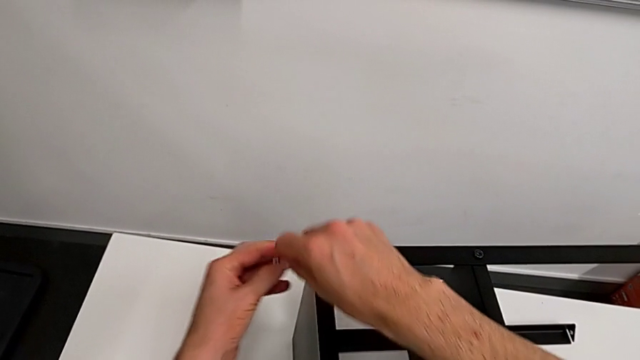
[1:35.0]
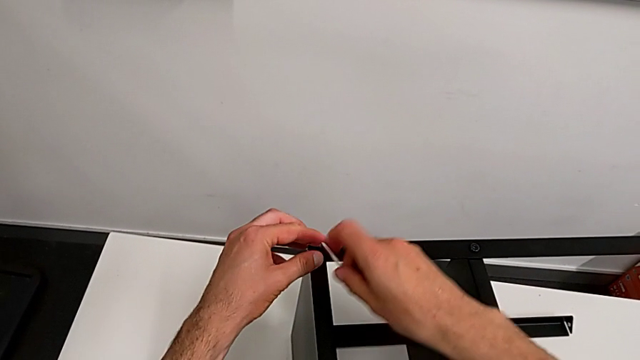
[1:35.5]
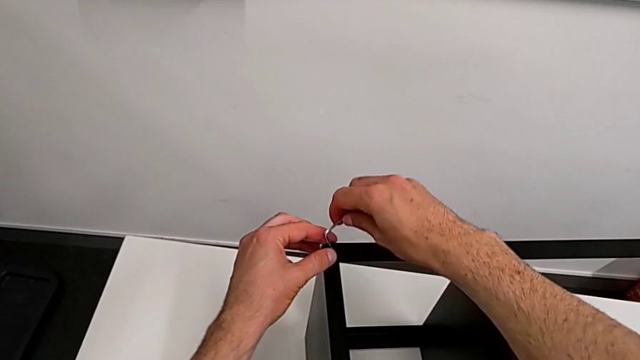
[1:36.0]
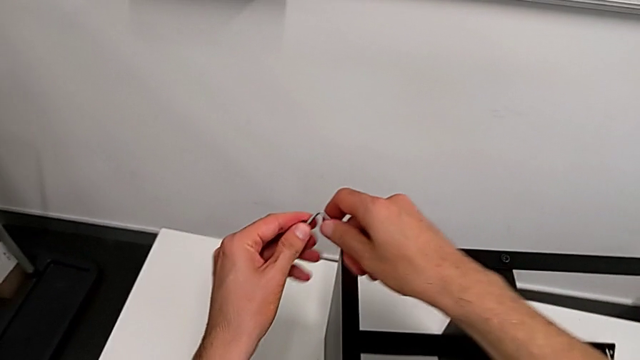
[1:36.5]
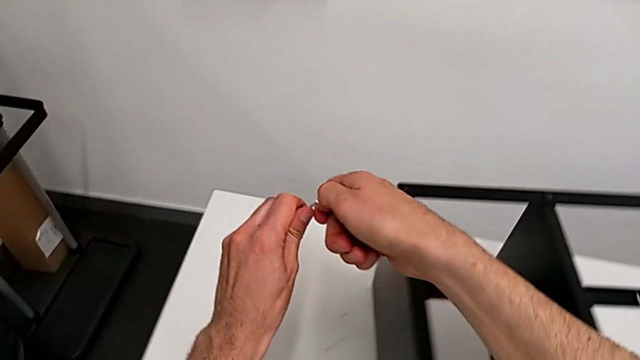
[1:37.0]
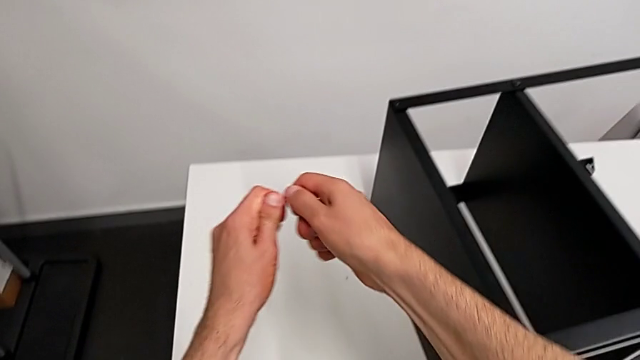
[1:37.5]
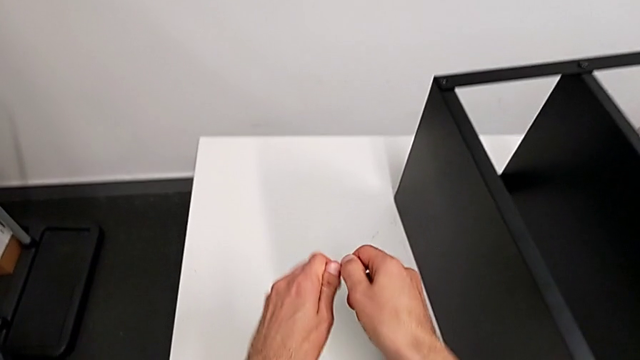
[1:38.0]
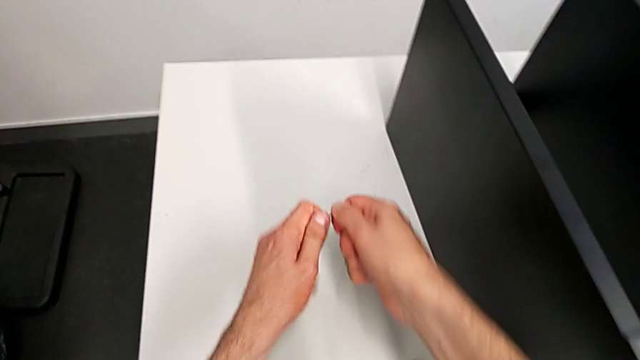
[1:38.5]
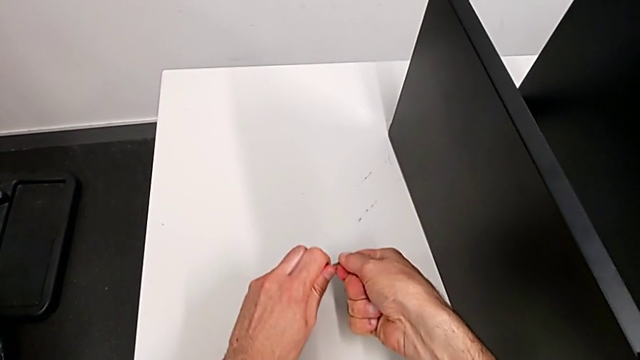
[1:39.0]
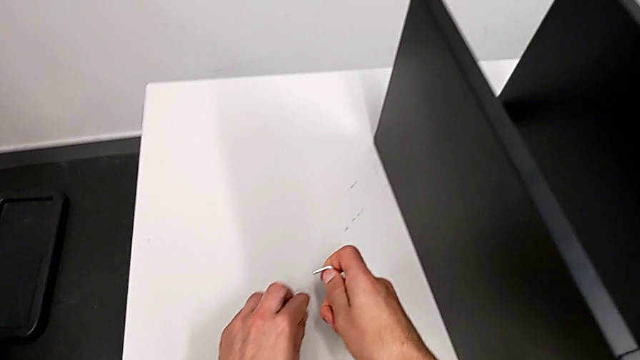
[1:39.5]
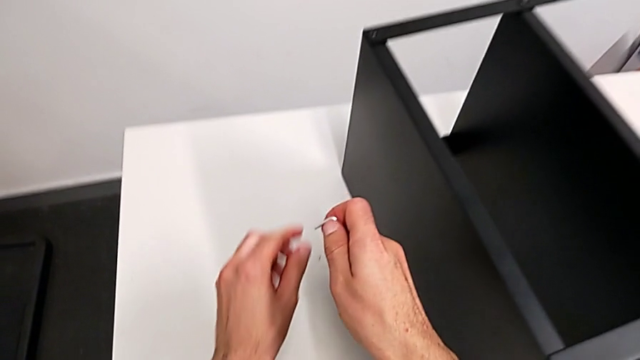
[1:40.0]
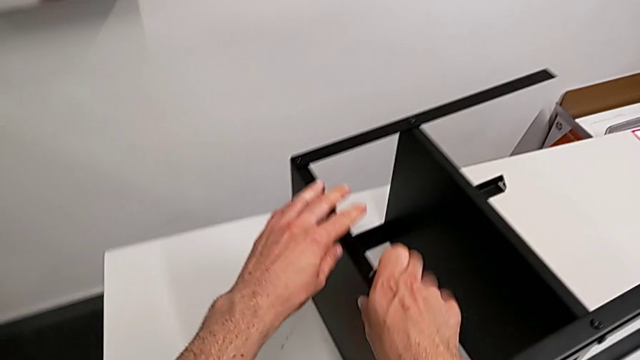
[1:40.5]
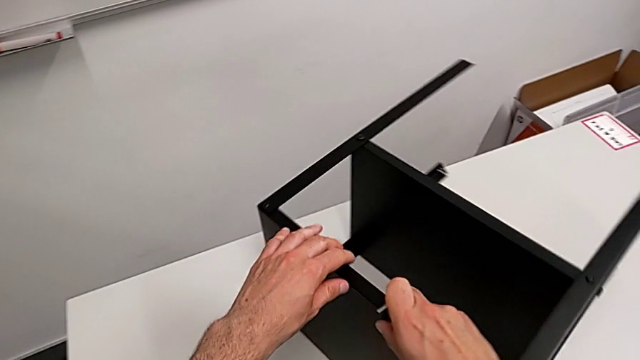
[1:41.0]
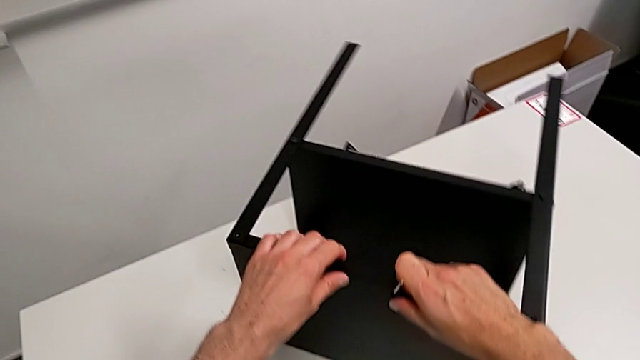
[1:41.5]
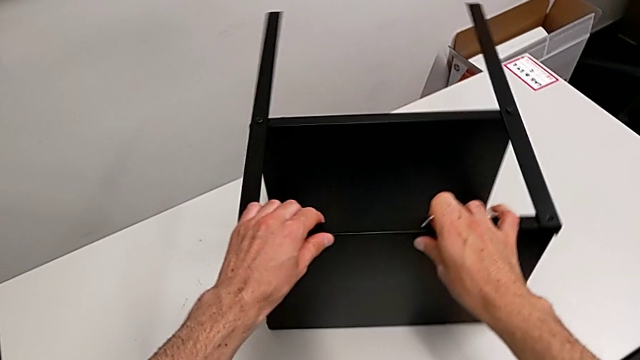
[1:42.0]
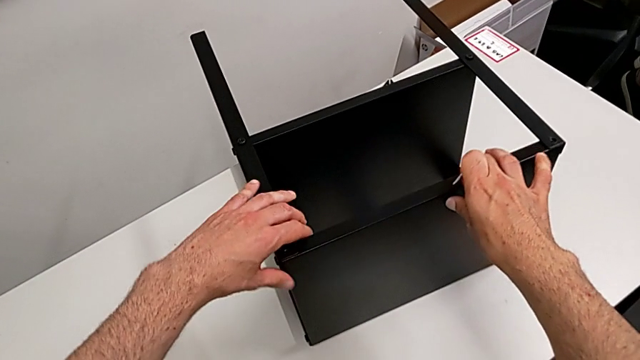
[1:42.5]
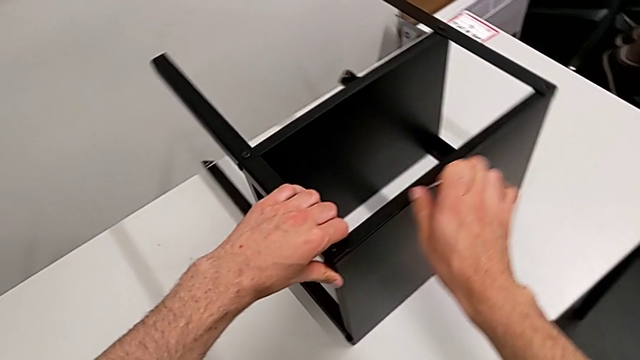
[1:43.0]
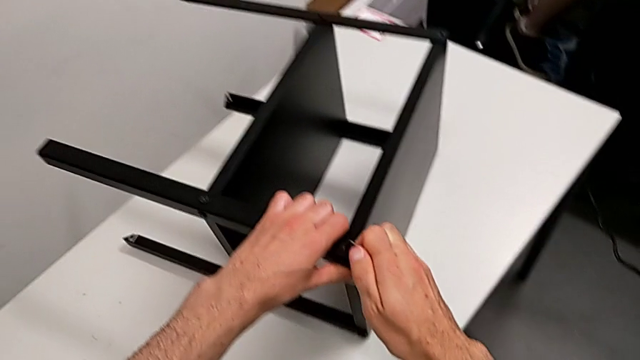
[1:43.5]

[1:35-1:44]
The camera wearer is disassembling the top tray. They disassemble the hex socket head, withdraw it, place it and rotate the nightstand.

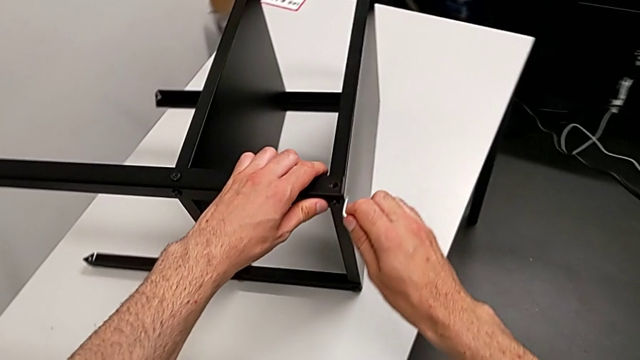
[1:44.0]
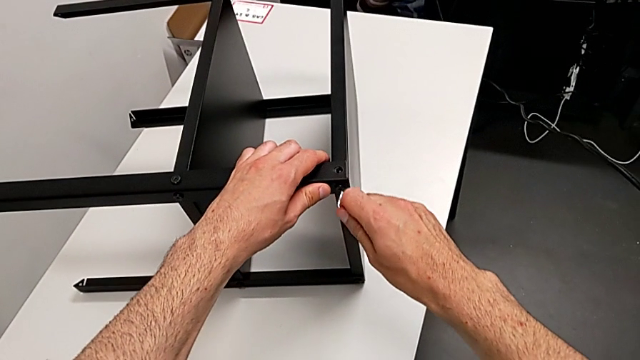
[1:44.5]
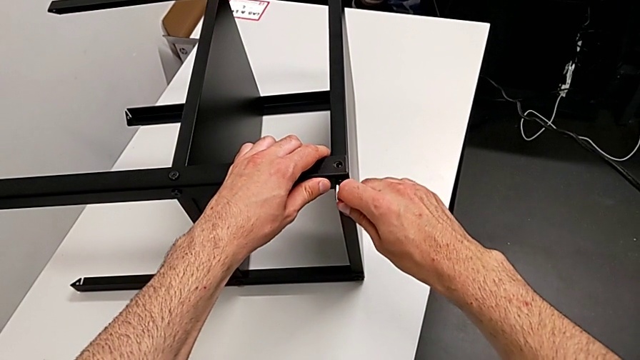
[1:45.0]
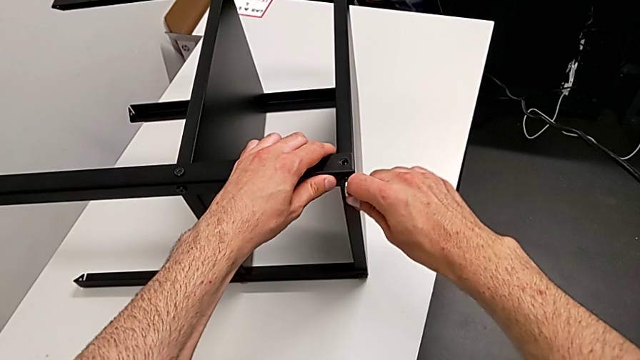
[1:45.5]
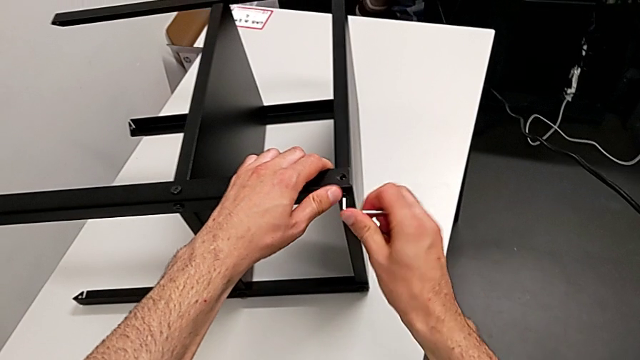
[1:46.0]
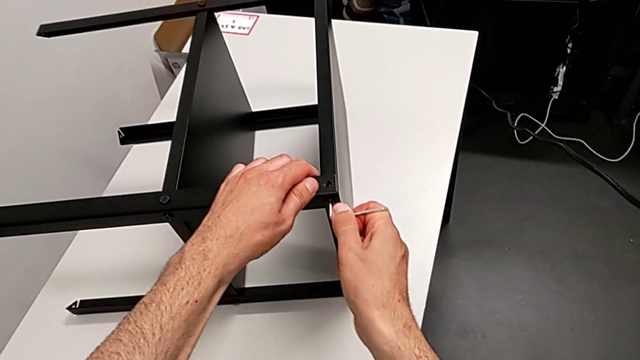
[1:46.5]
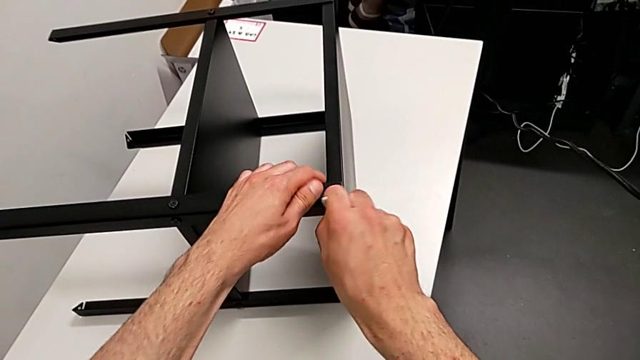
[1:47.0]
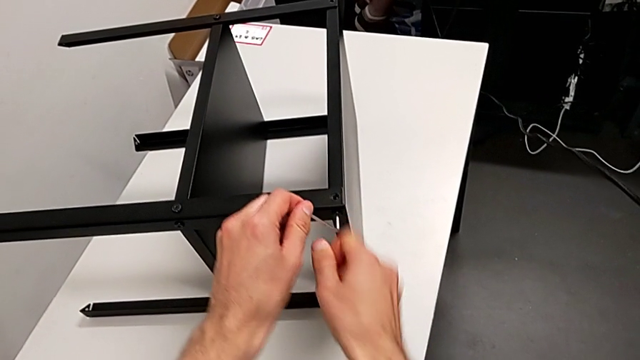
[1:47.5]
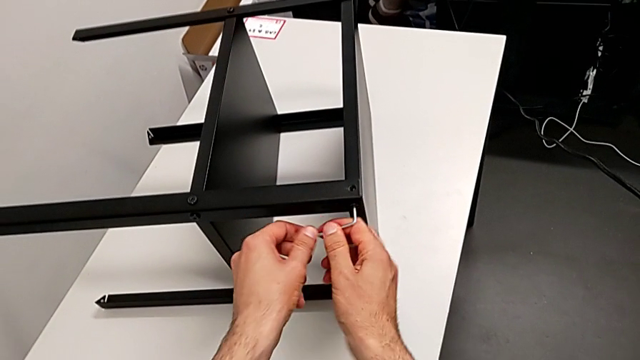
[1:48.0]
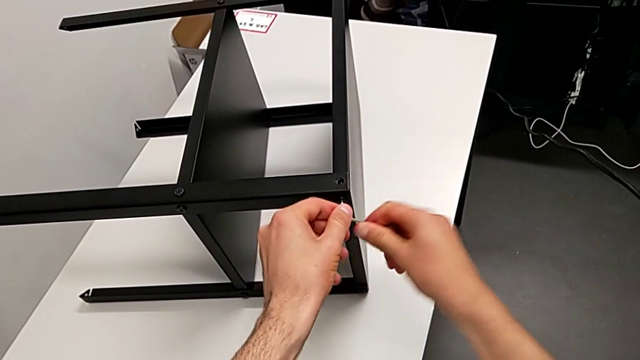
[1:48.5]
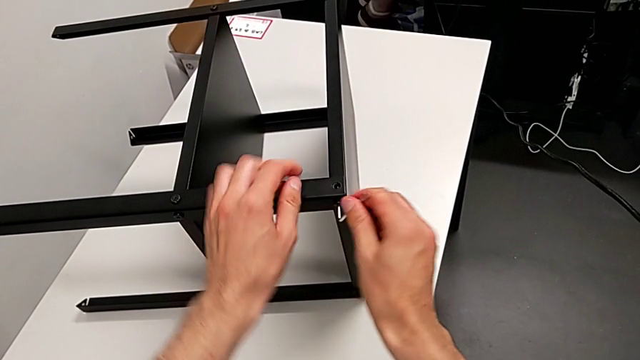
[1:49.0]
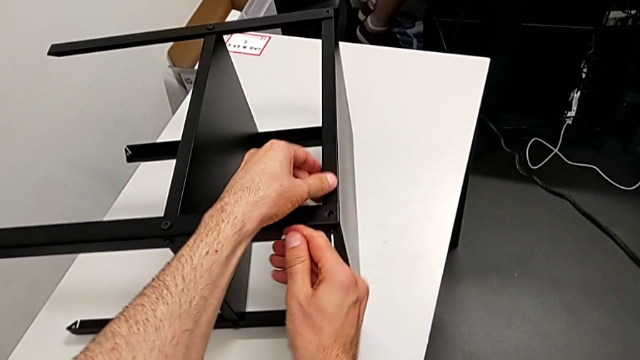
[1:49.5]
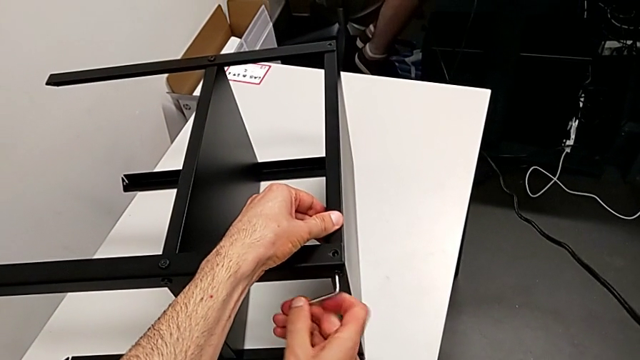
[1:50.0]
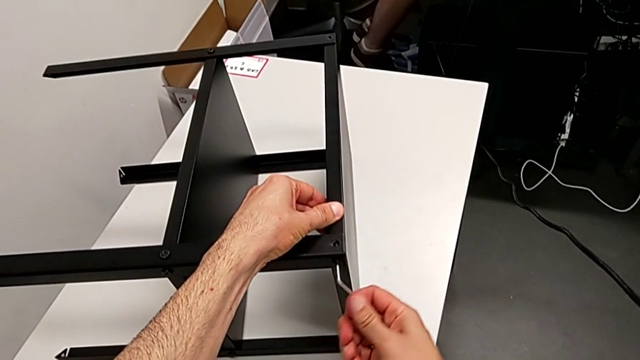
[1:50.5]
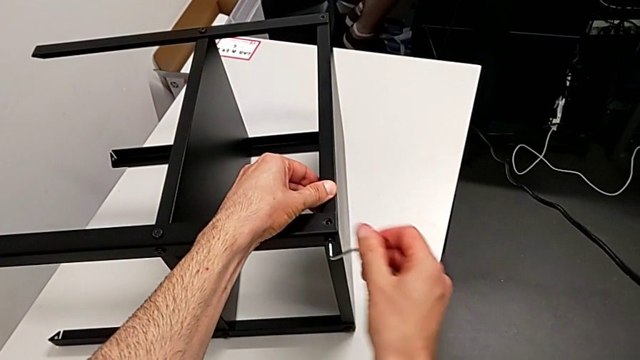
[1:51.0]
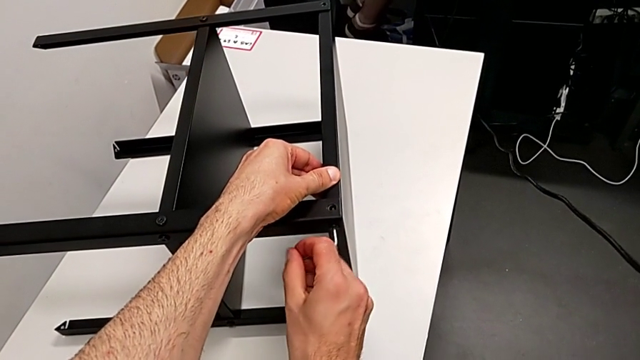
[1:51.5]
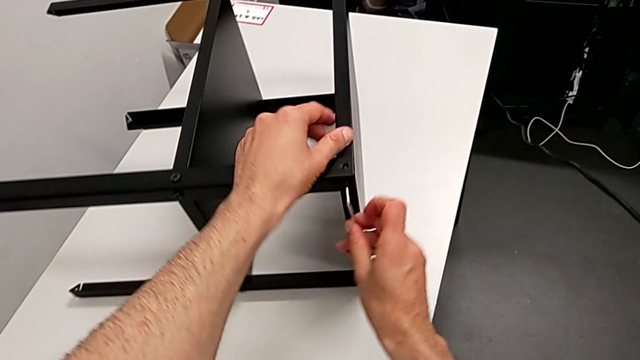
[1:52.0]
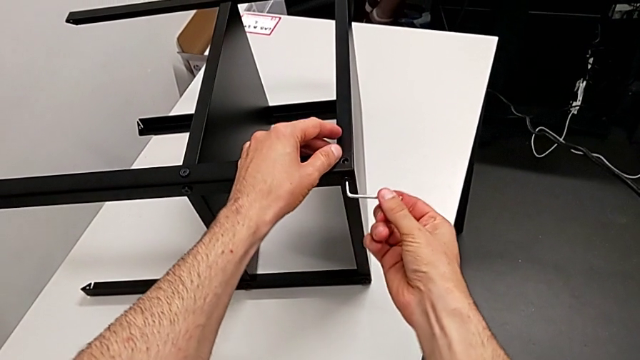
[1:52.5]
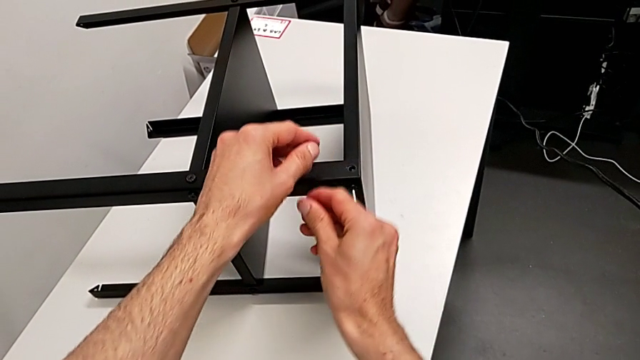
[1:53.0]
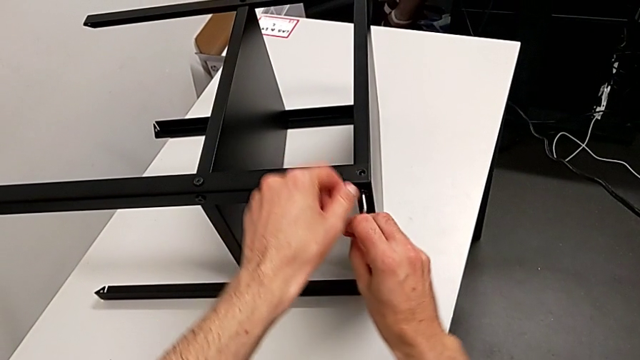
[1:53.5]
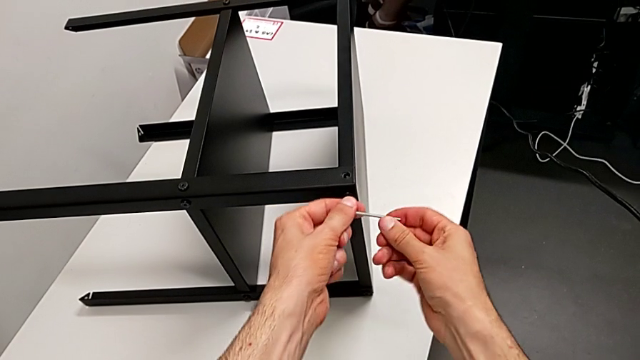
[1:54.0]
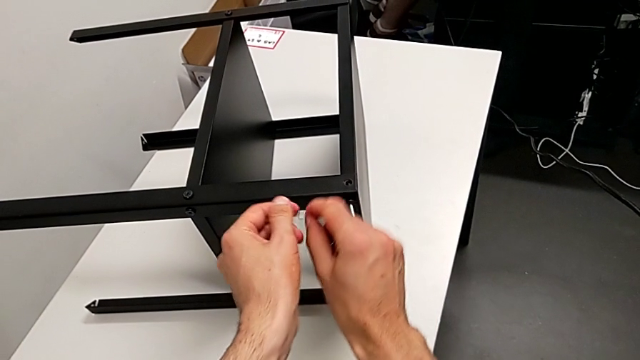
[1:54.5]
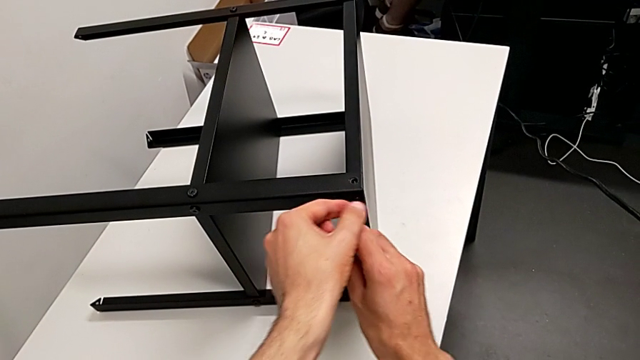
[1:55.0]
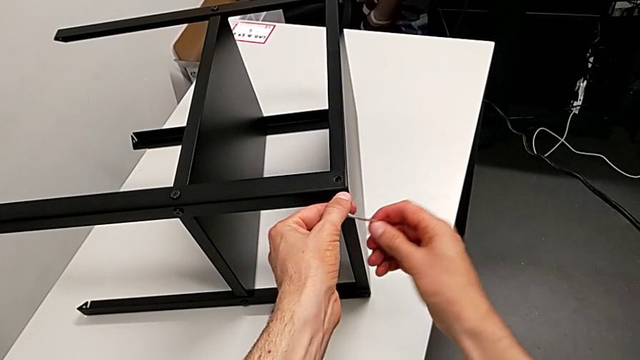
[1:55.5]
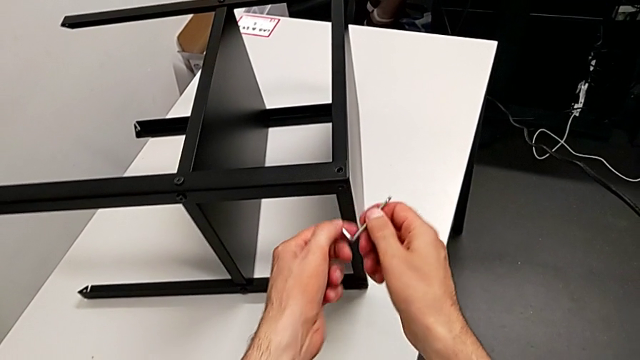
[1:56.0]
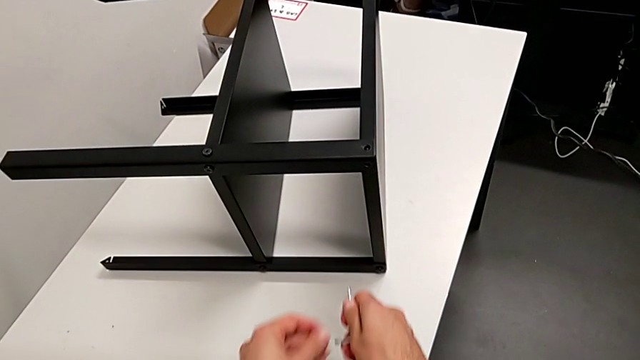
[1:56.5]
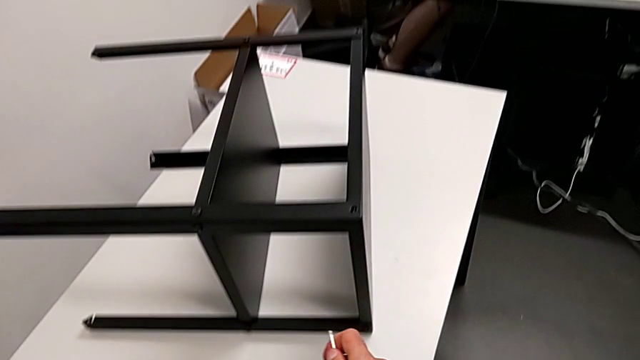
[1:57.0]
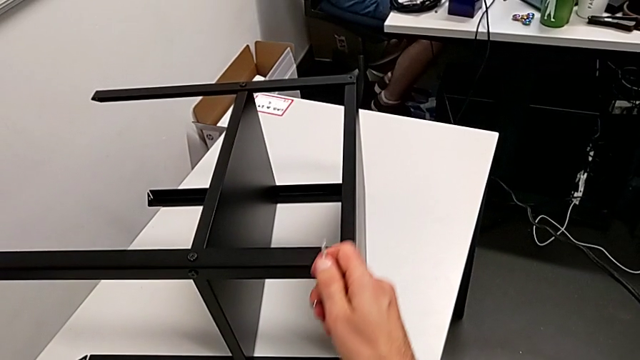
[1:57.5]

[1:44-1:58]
The camera wearer is disassembling the top tray. They insert the Allen wrench, unscrew the hex socket head, withdraw the Allen wrench, disassemble the hex socket head and place it.
